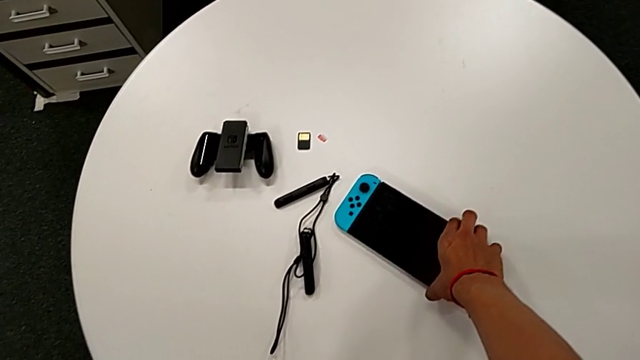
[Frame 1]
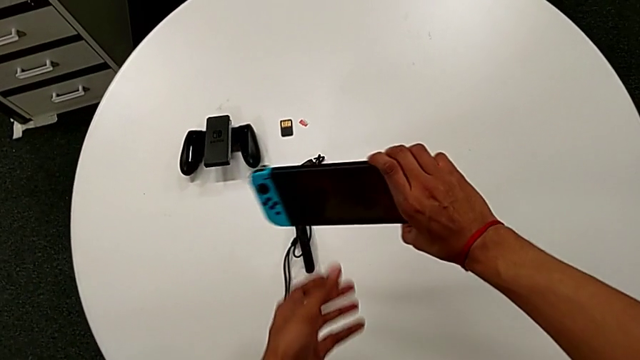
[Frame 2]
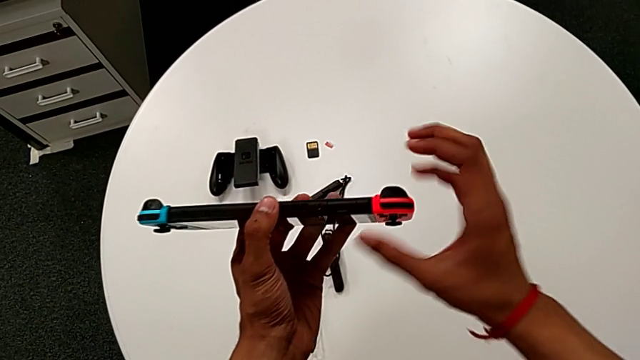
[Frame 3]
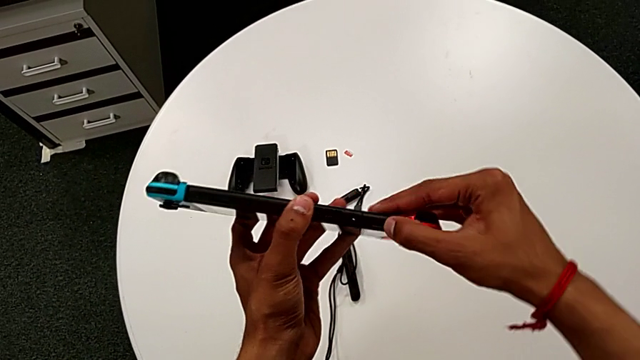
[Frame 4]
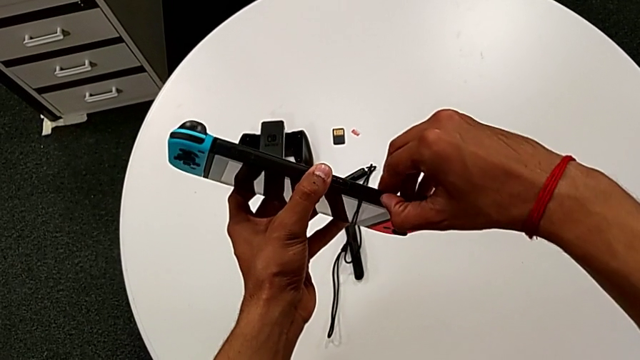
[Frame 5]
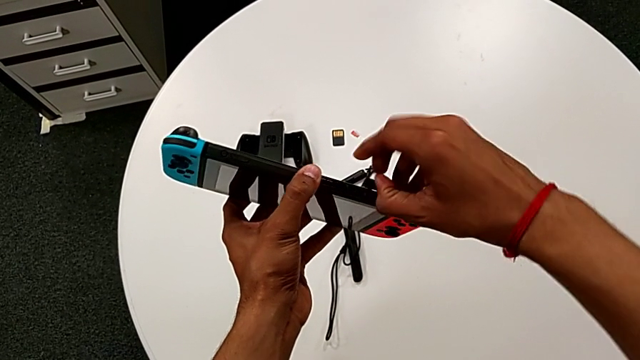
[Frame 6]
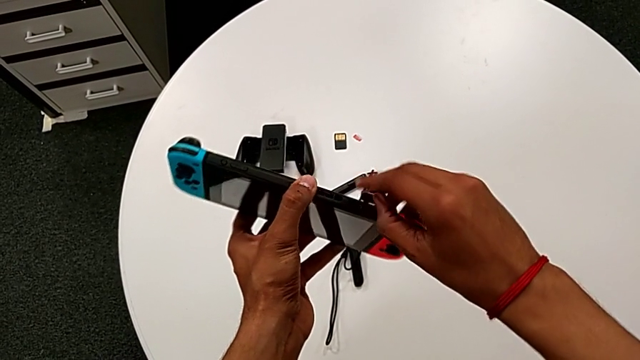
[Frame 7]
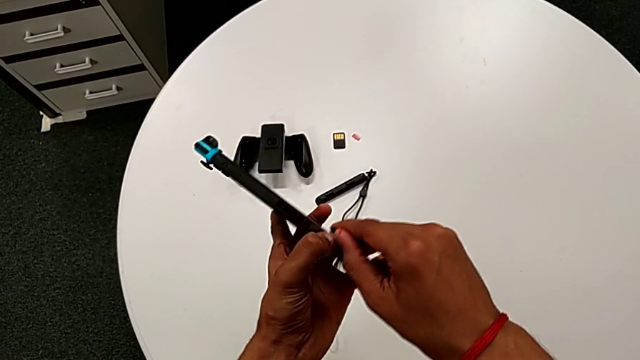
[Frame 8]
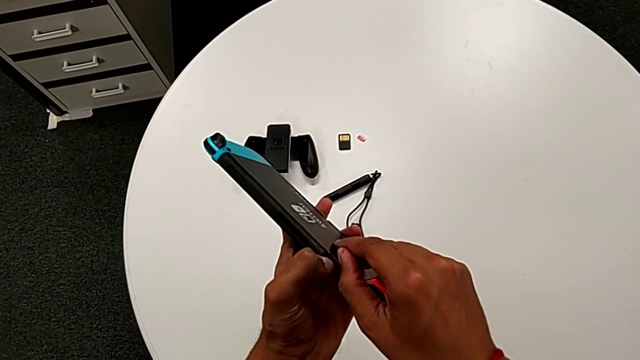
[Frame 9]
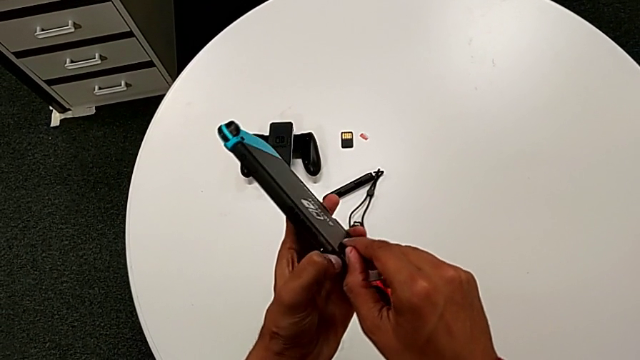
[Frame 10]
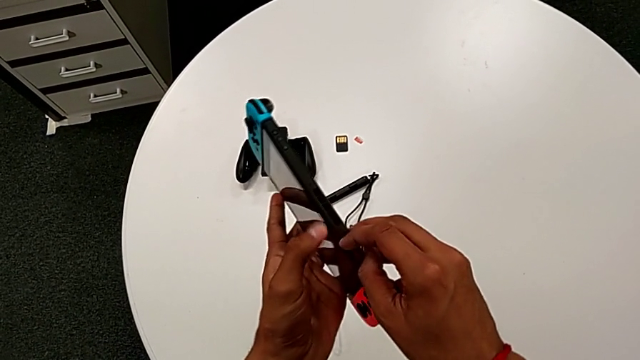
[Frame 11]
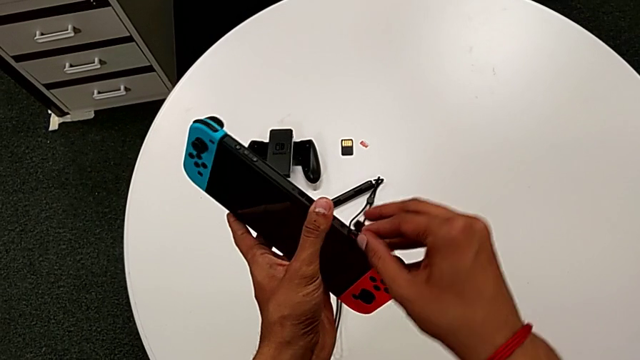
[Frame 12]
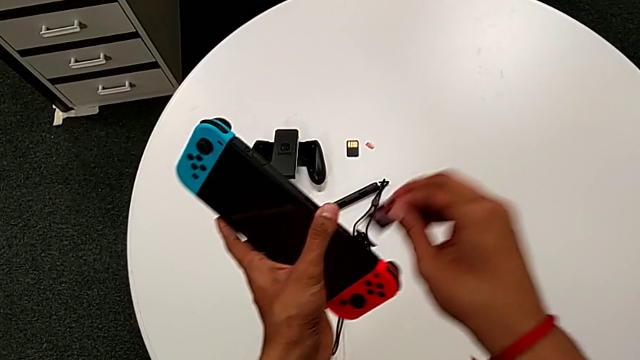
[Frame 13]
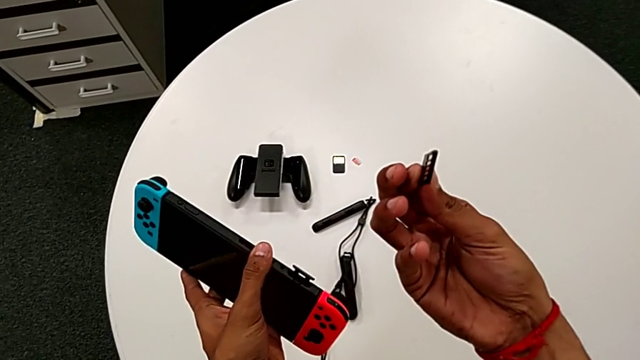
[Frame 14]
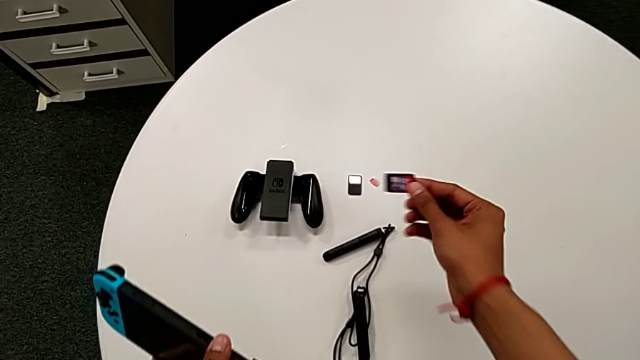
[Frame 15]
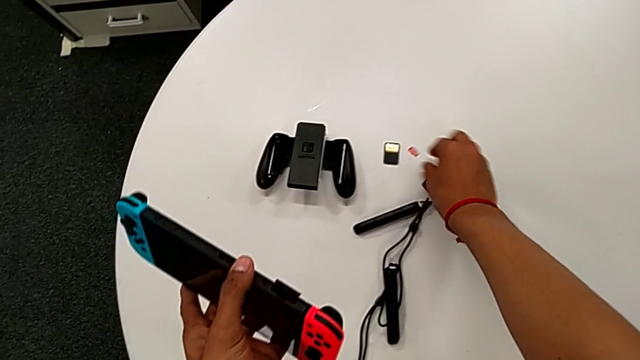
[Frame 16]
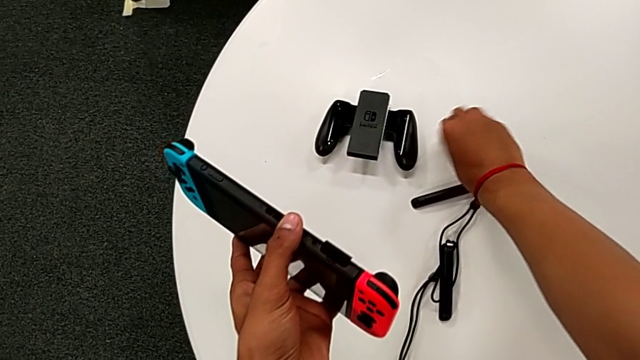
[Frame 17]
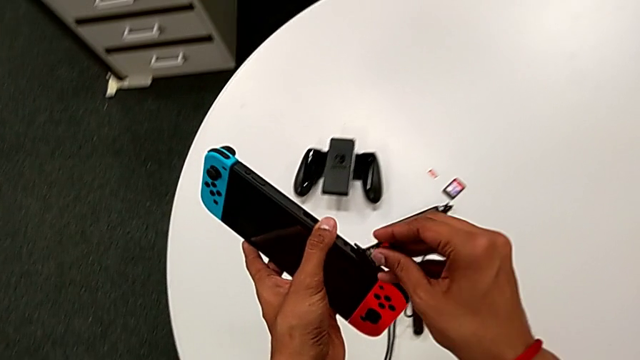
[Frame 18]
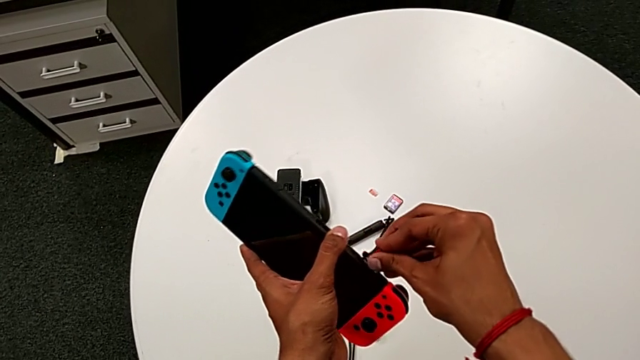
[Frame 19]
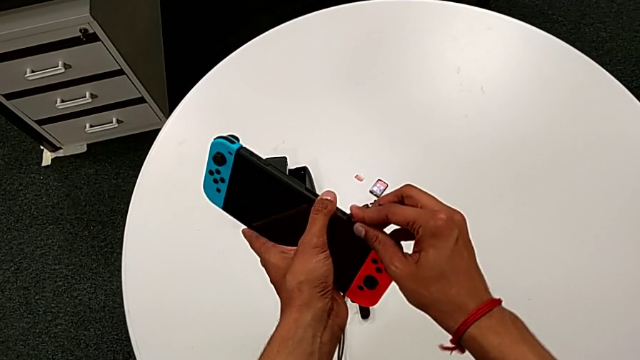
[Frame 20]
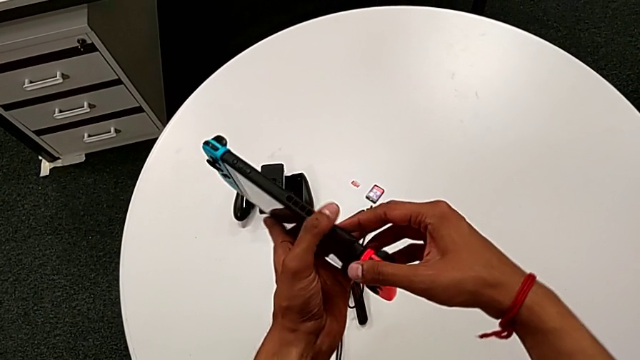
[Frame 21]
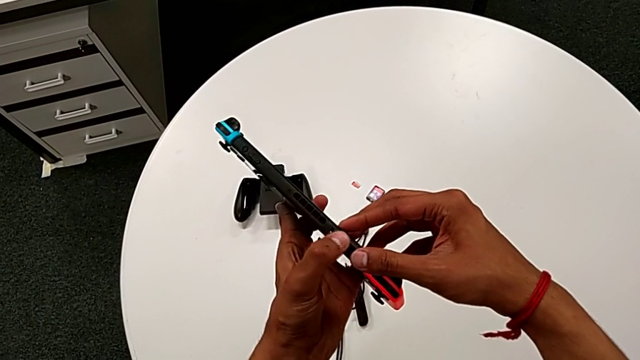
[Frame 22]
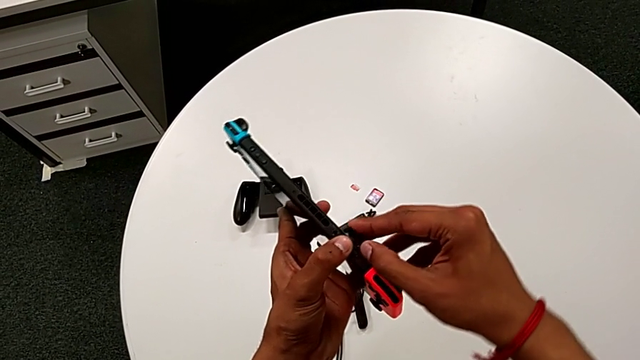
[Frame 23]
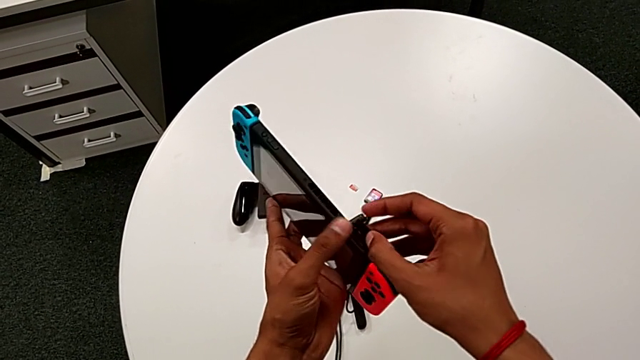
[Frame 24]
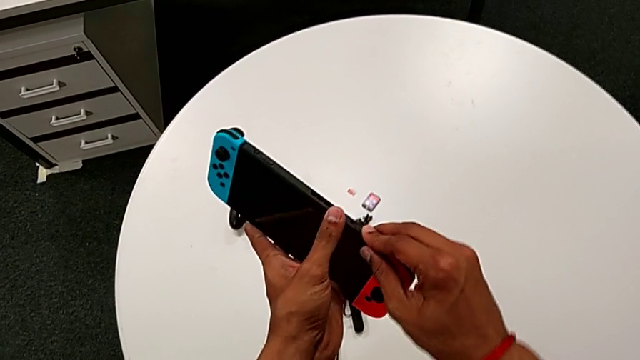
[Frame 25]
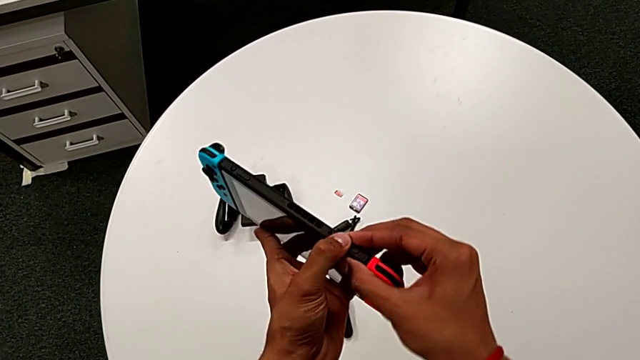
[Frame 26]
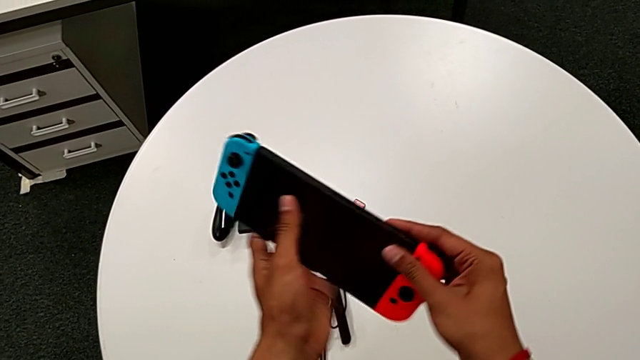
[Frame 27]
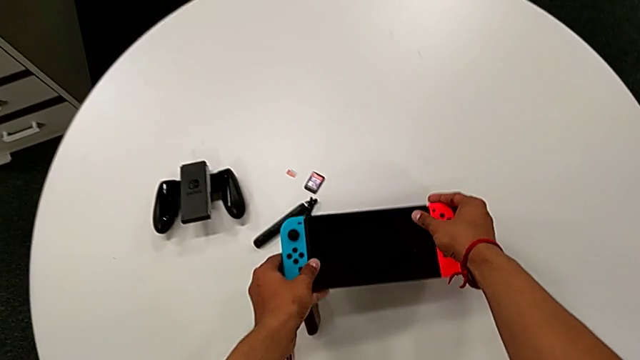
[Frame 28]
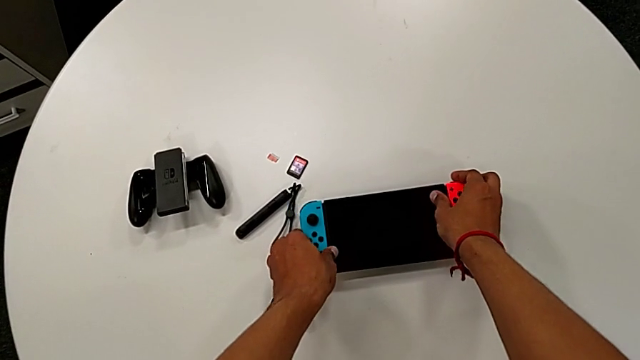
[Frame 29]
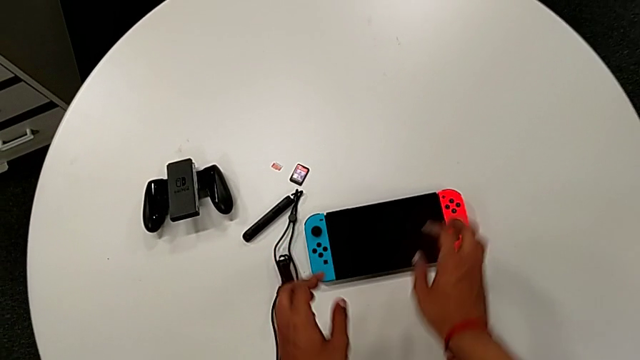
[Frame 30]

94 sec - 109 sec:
The camera wearer changes the game card. They pull the black game card. They place the old game card, grab the game card, push the new game card and close the black lid, all with the right hand, and begin to place the rectangular Nintendo Switch.

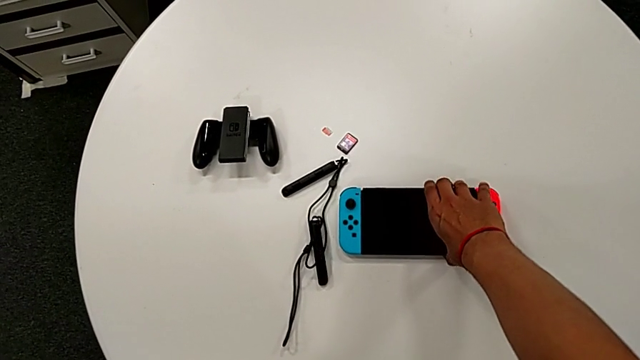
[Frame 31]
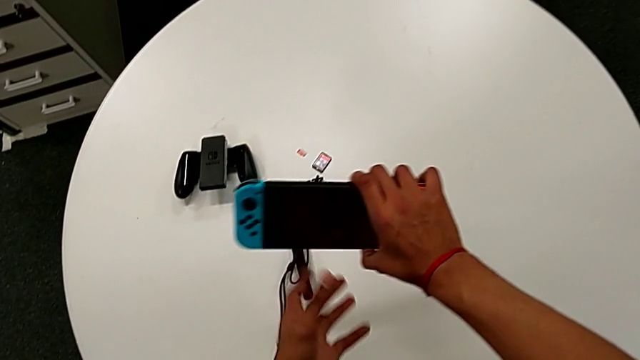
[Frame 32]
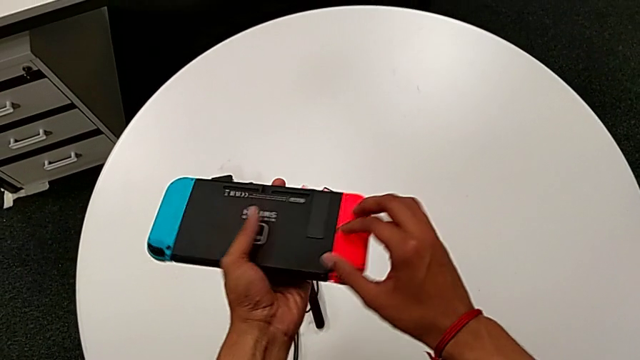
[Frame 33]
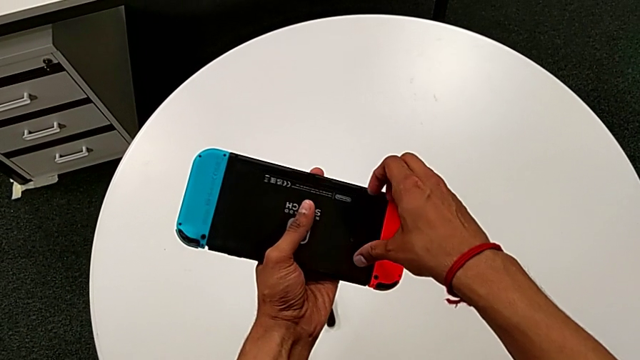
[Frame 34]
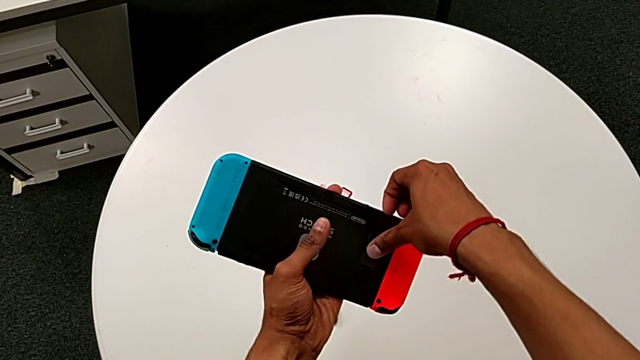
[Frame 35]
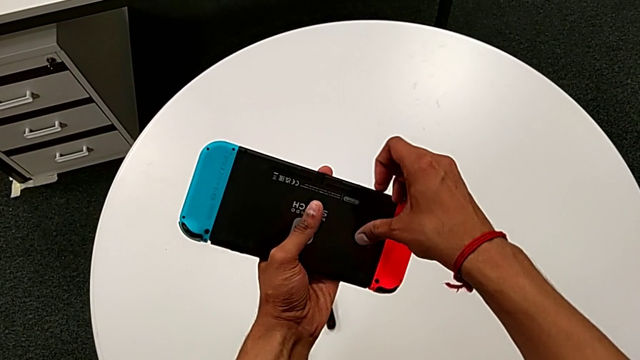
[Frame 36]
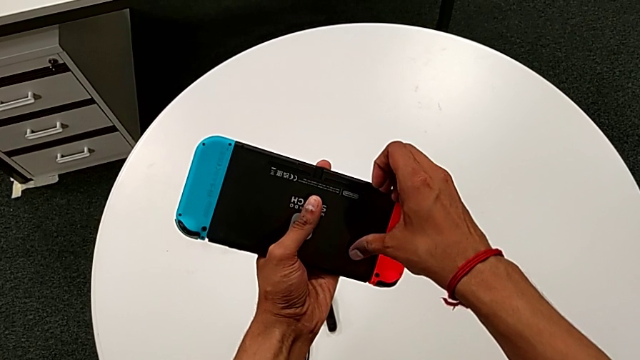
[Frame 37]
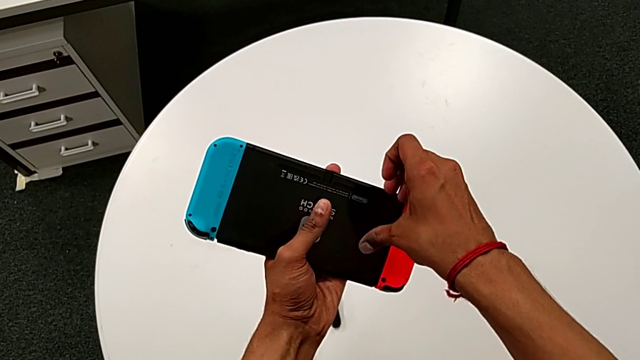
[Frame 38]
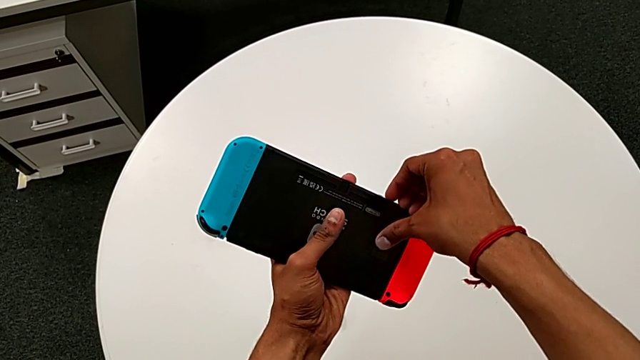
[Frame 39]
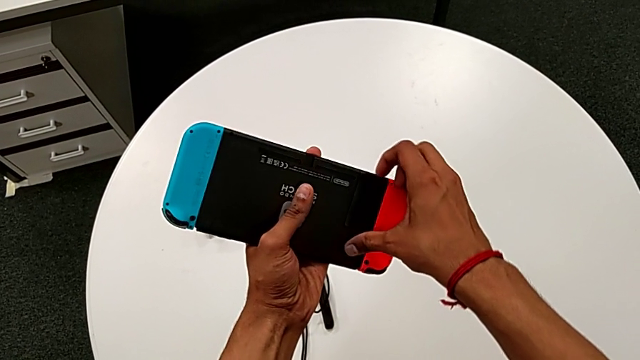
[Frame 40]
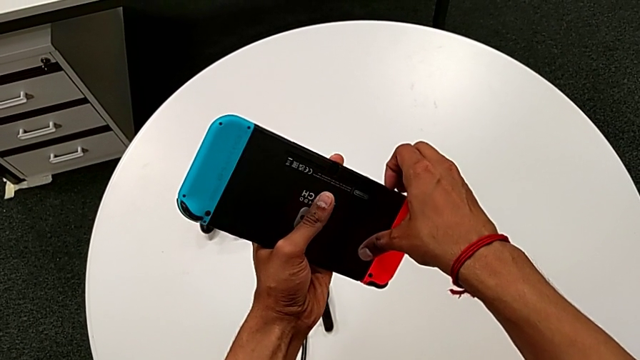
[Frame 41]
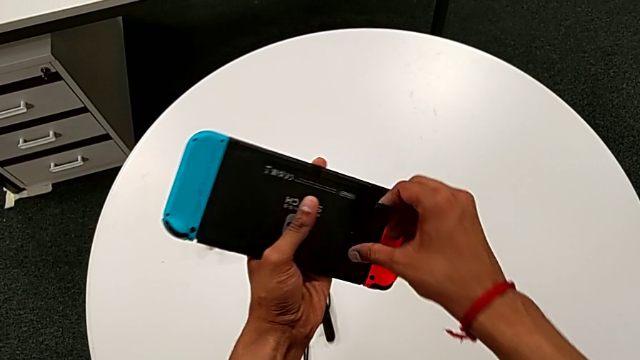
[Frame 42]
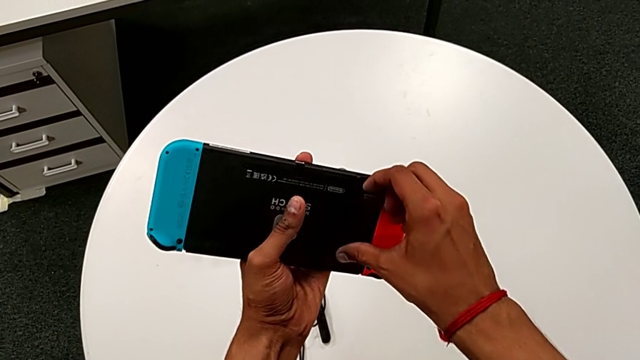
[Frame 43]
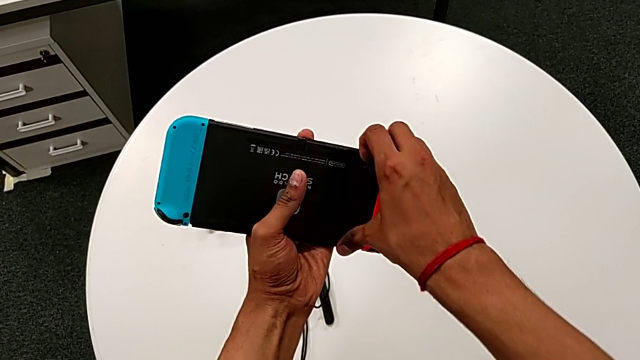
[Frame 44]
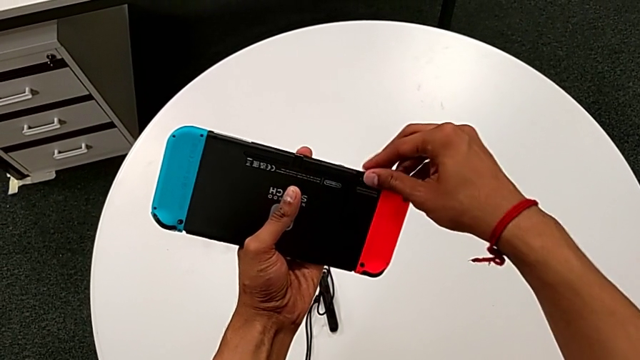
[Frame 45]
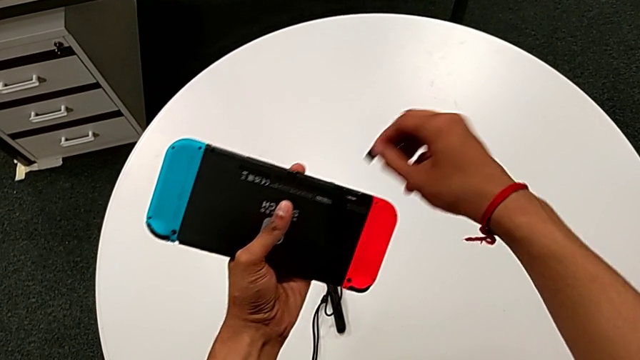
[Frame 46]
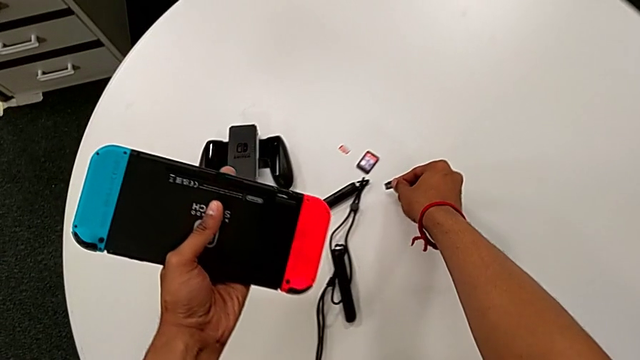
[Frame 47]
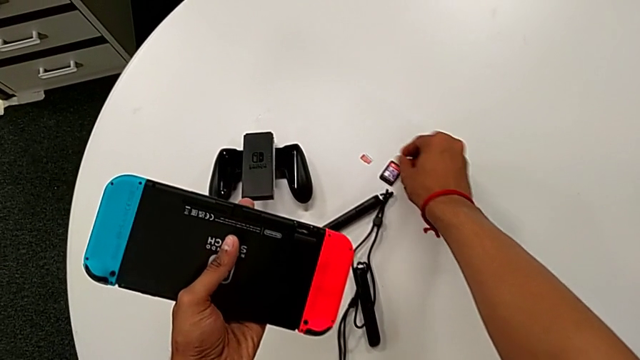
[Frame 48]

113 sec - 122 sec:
The camera wearer is changing the micro SD card. They grab the rectangular Nintendo Switch, open the black lid, withdraw the black SD card and place it.
